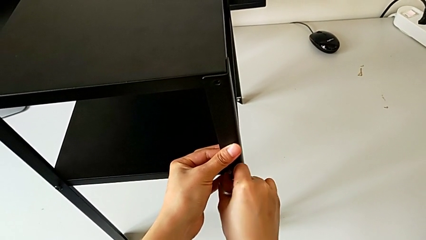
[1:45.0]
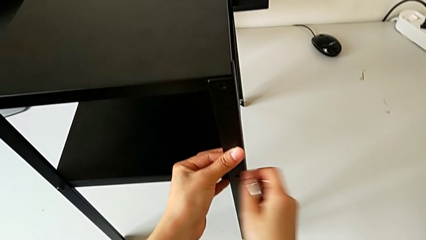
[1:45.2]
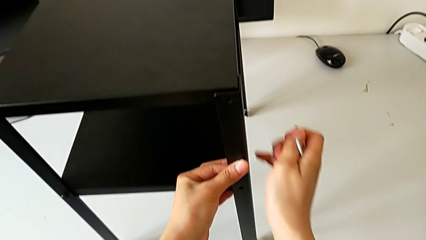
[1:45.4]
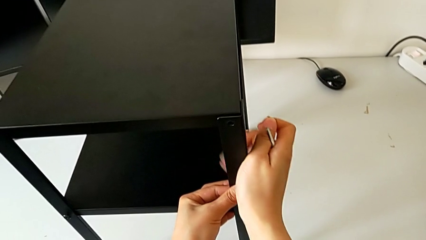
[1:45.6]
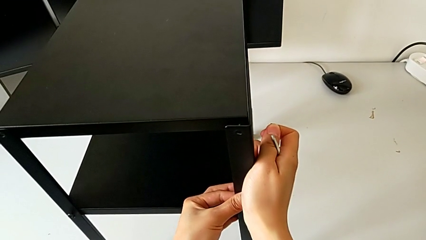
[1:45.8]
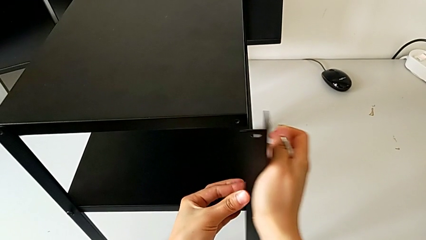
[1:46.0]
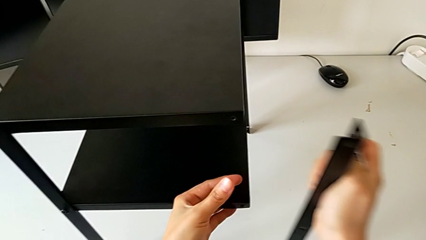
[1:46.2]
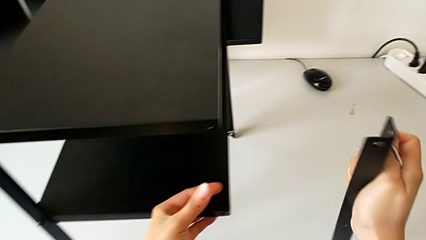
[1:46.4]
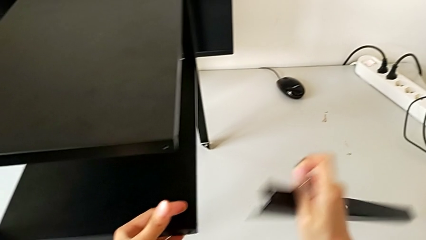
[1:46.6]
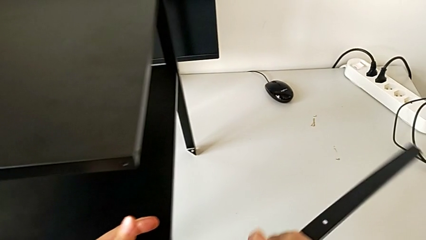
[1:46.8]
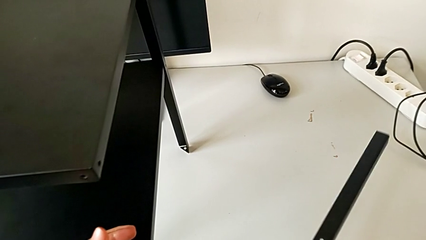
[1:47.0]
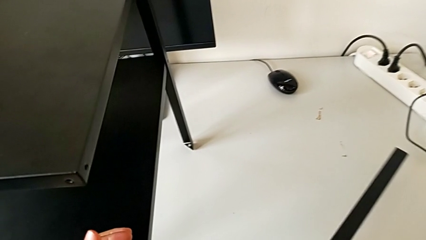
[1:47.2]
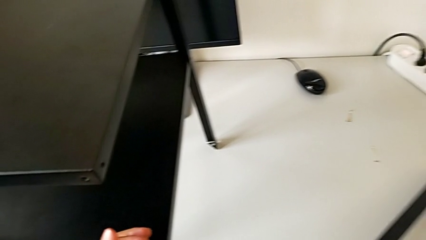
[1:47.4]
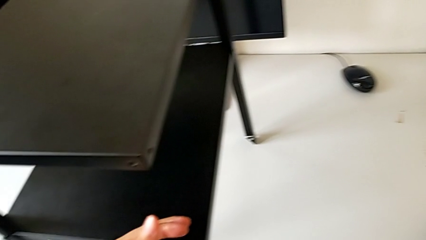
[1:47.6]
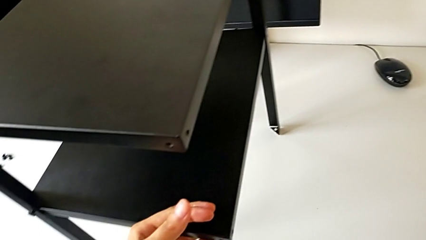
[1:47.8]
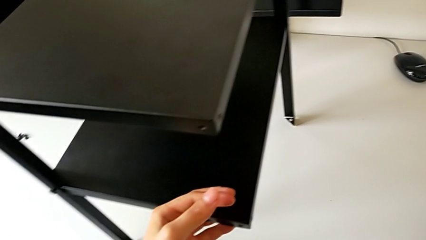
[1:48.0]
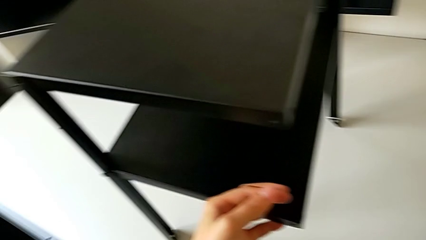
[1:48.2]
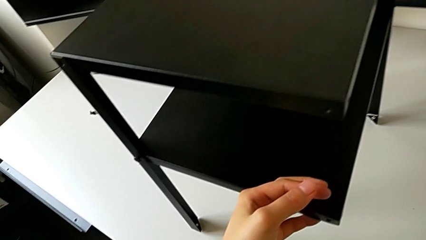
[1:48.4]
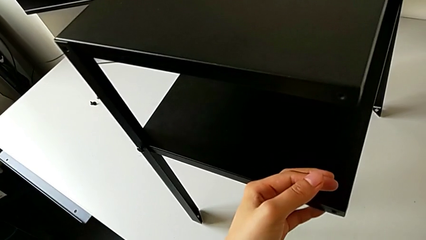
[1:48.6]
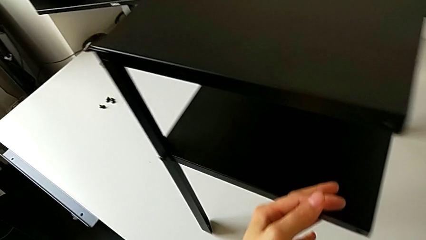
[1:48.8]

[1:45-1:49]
The camera wearer is disassembling the first leg. They grab the first leg and place it.

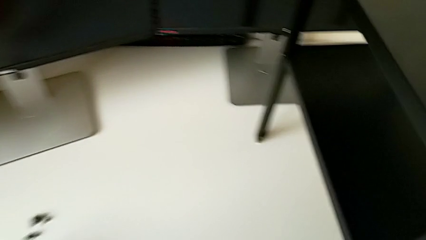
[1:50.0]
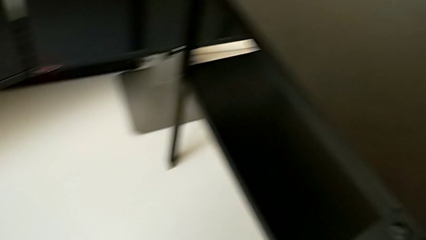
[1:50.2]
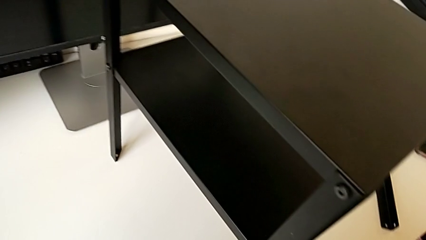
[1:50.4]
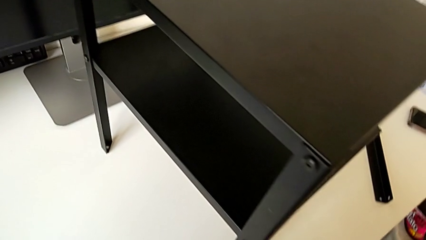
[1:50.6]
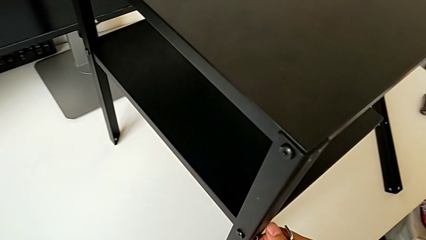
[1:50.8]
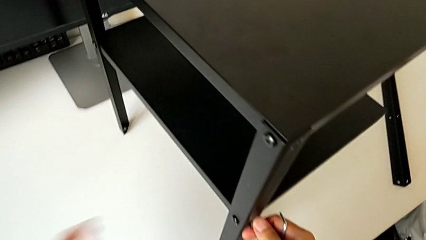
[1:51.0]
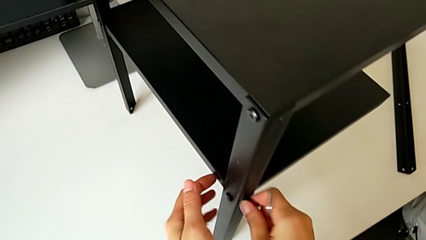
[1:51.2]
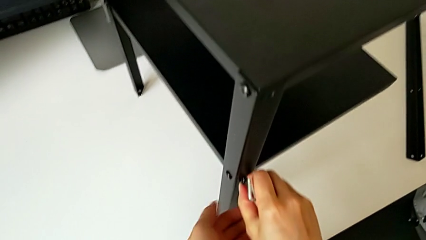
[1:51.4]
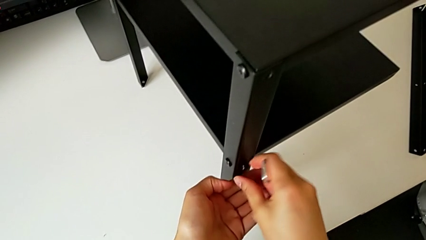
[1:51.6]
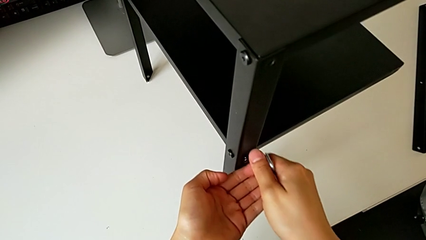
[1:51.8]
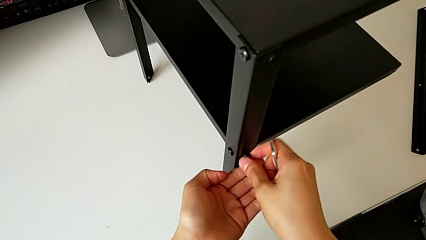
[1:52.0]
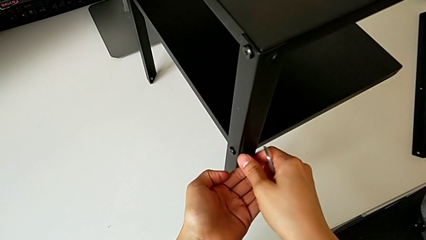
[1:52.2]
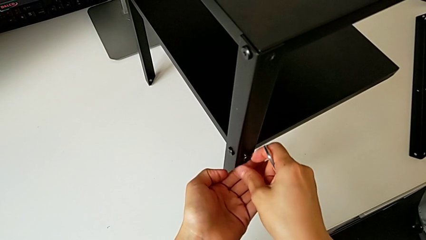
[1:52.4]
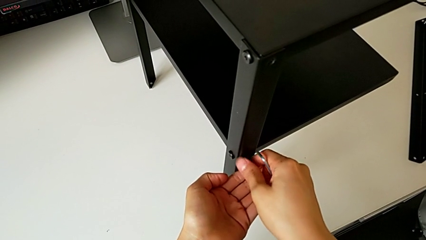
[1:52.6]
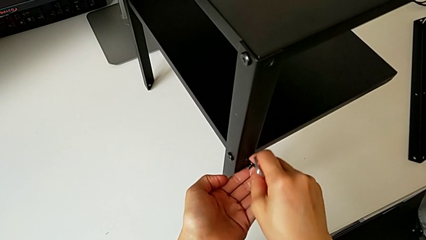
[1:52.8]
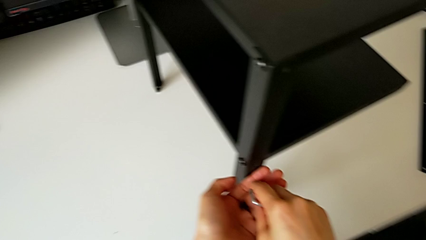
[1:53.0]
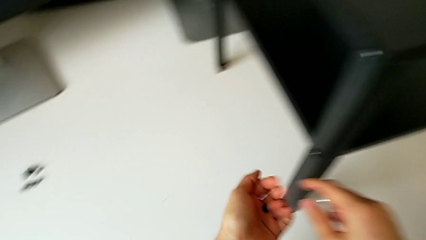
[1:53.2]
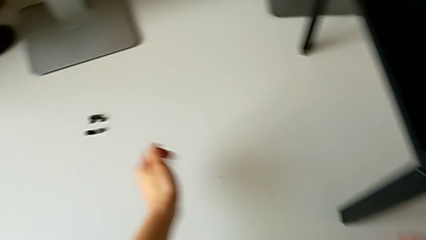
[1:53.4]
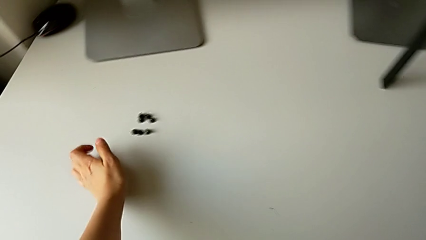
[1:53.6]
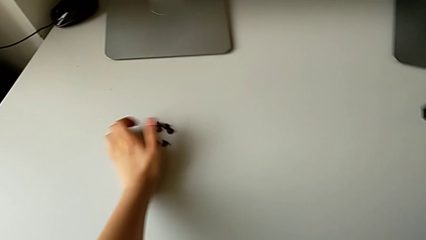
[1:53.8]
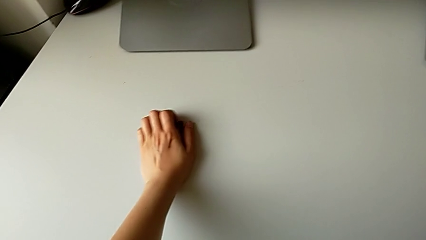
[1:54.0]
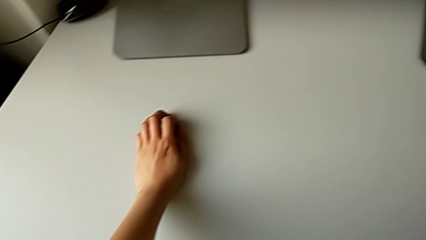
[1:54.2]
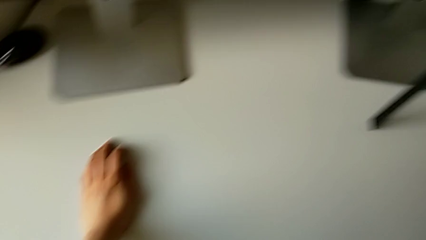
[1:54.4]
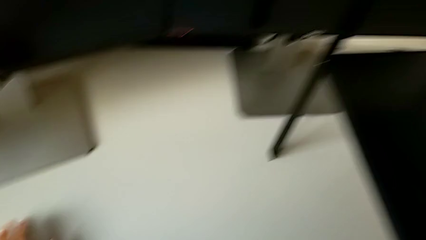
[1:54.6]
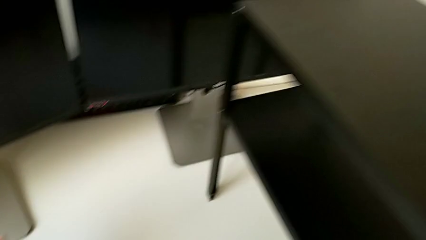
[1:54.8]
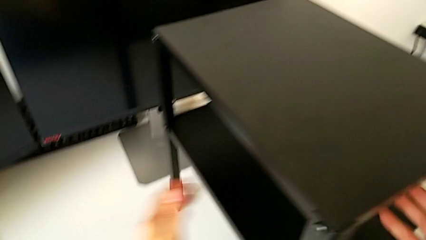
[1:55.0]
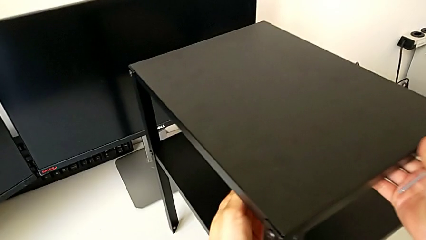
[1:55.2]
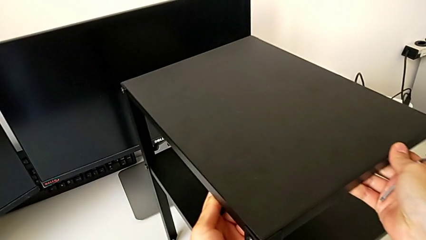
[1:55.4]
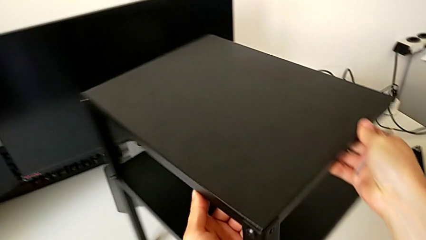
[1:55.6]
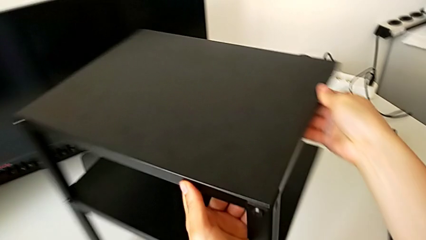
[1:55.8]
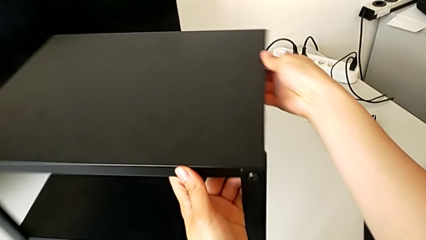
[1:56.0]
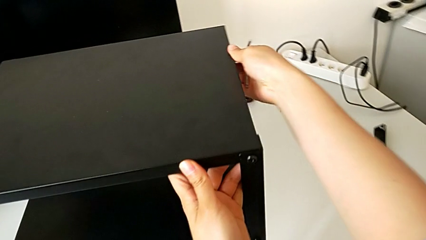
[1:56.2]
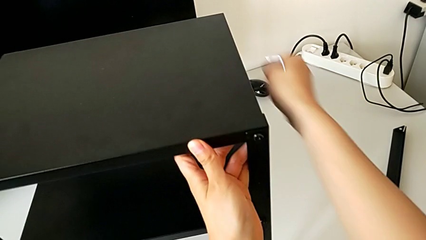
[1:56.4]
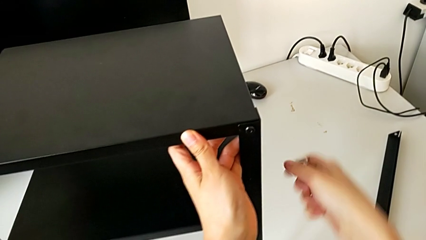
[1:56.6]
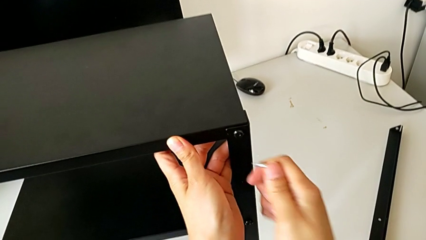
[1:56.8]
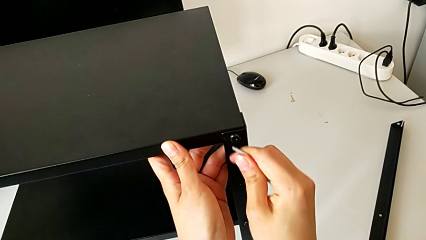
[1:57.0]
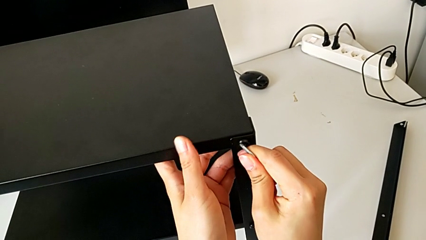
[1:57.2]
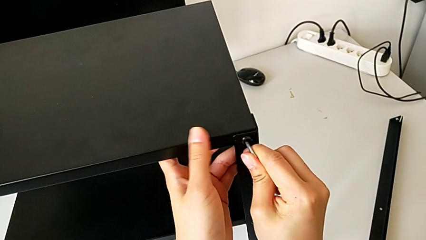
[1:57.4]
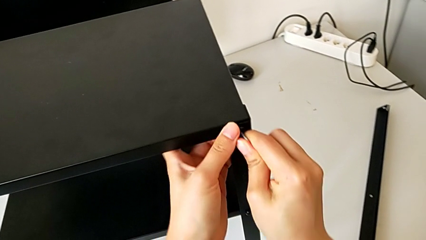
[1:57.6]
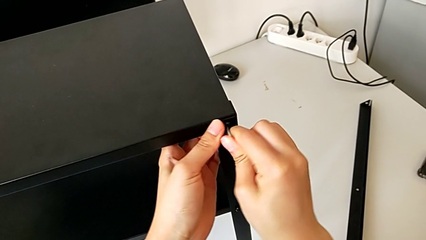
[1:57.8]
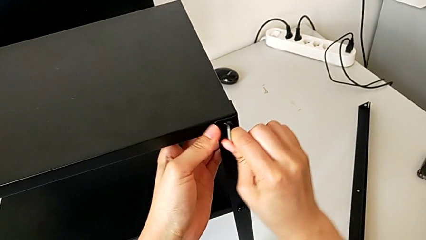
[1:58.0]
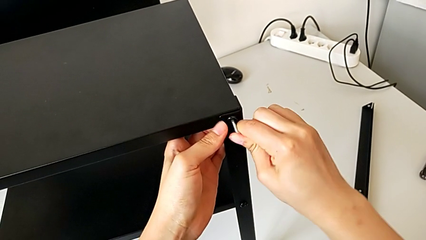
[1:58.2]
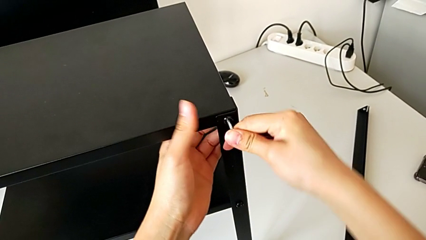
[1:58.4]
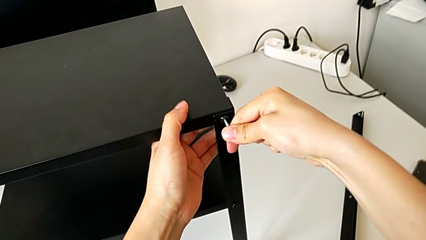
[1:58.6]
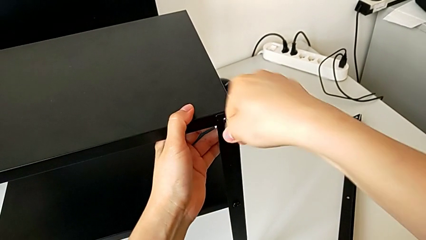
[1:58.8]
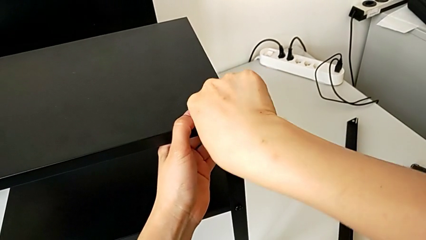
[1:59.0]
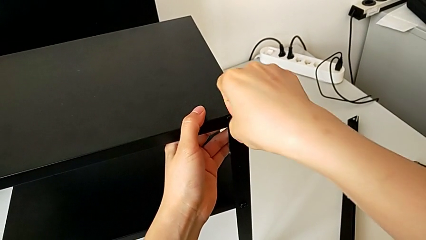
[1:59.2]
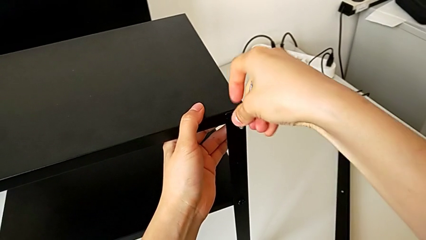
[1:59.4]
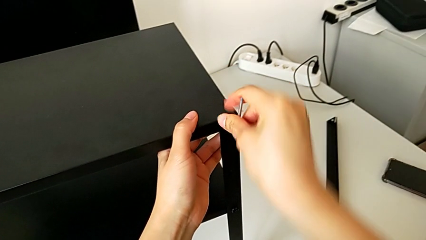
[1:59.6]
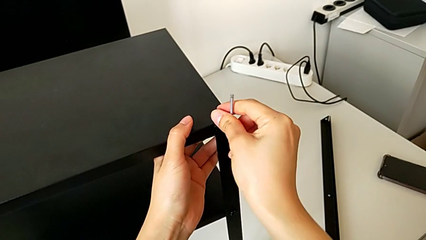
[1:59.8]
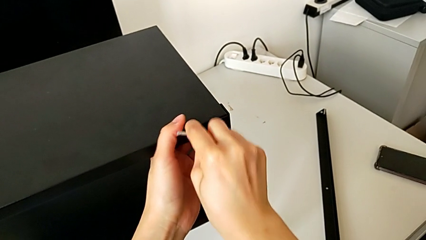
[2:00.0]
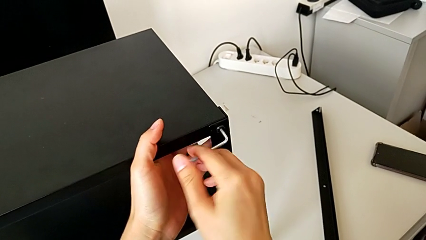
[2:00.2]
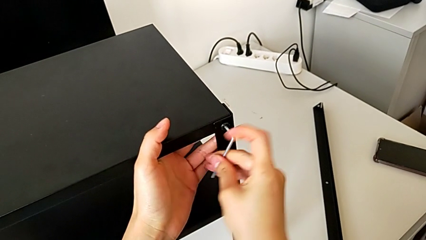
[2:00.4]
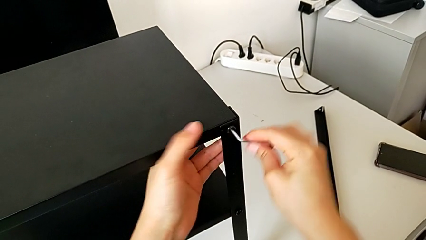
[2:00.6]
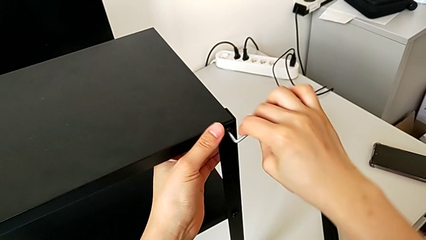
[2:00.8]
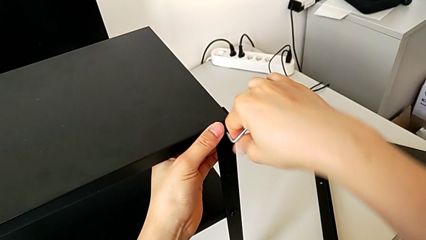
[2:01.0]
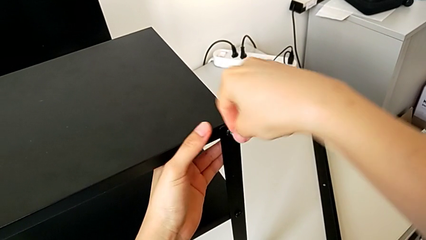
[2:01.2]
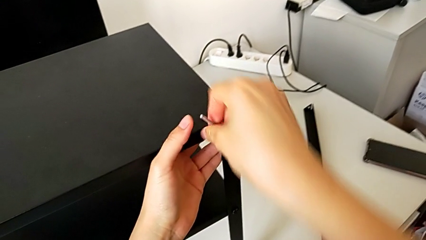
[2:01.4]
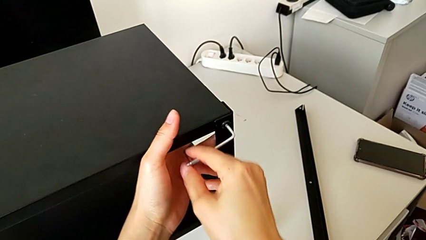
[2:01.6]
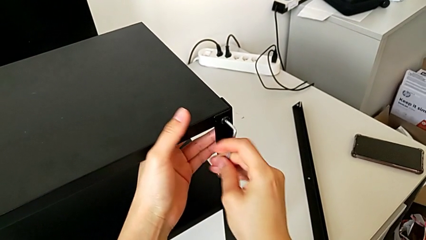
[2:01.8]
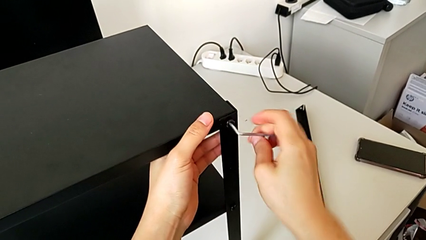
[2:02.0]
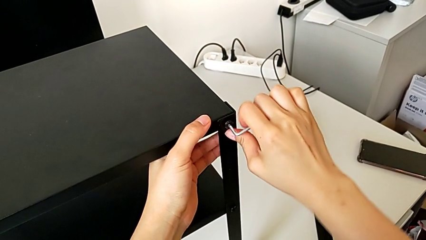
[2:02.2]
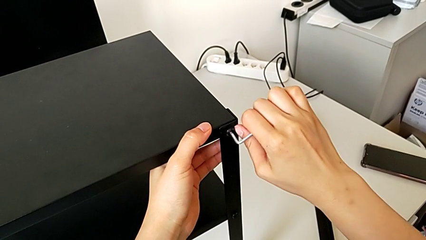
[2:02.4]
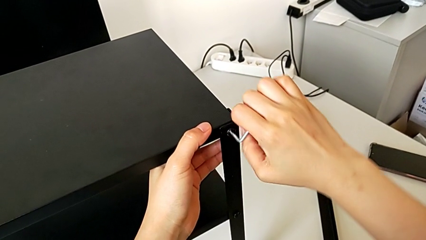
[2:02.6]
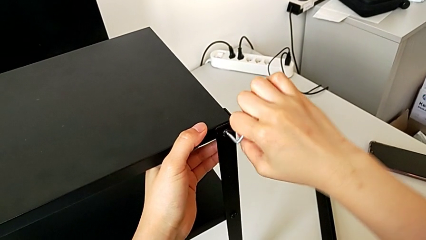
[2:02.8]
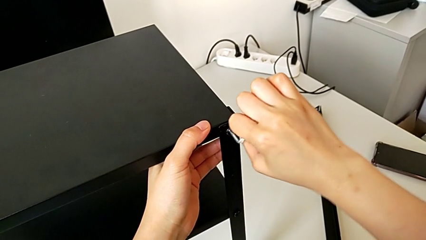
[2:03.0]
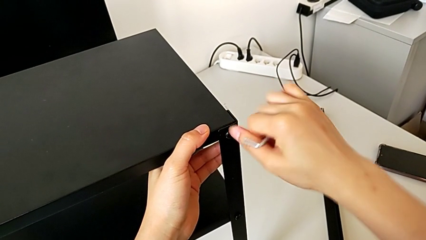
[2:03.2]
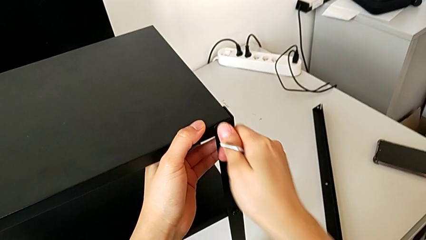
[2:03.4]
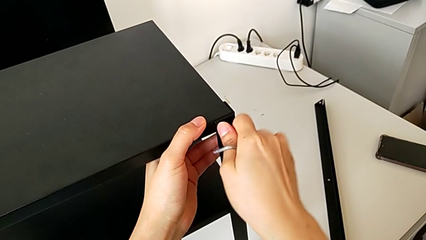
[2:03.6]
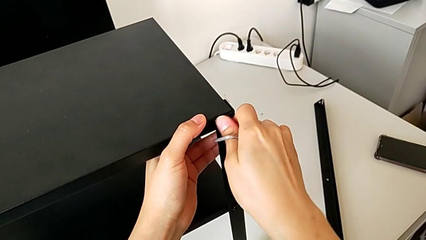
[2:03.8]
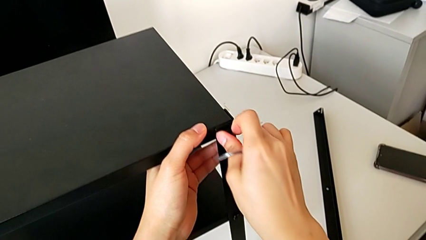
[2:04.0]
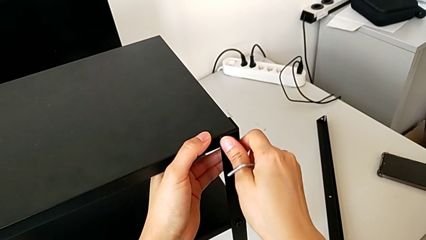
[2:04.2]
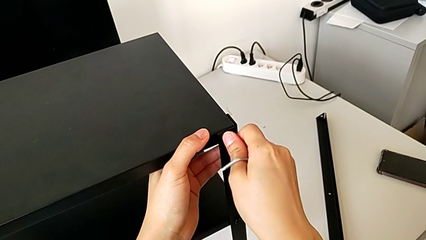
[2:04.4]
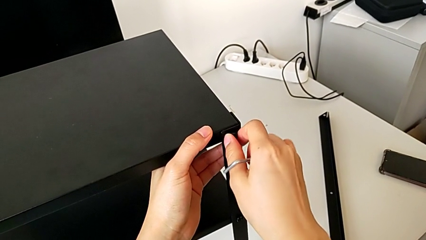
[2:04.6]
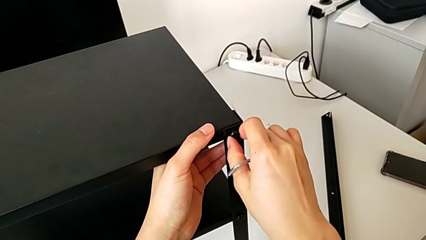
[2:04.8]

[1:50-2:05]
The camera wearer is unscrewing four screws. They unscrew the hex socket head, place the left hex socket head, rotate the nightstand, insert the Allen wrench and begin to unscrew the top hex socket head.
